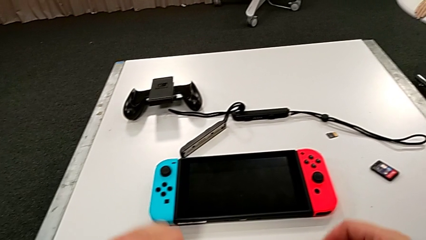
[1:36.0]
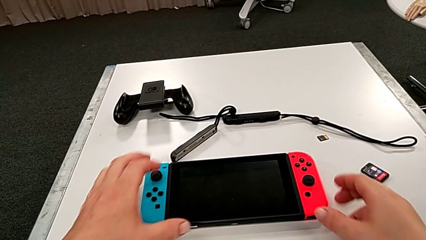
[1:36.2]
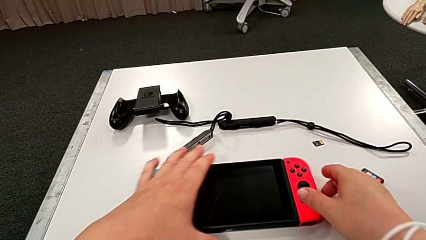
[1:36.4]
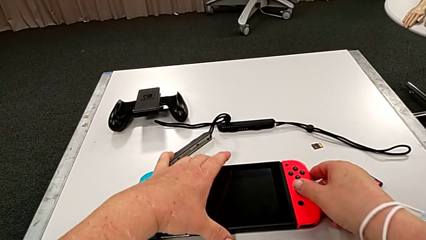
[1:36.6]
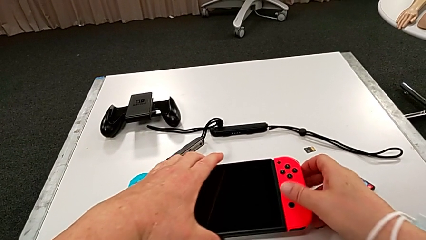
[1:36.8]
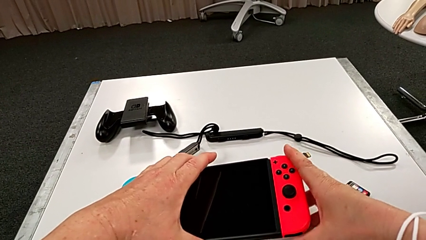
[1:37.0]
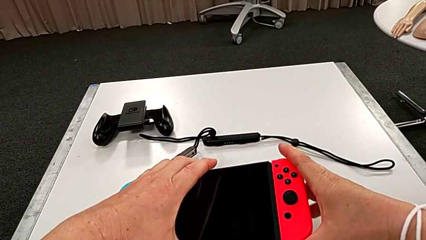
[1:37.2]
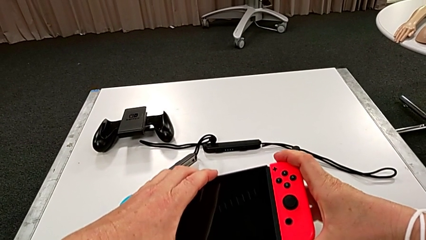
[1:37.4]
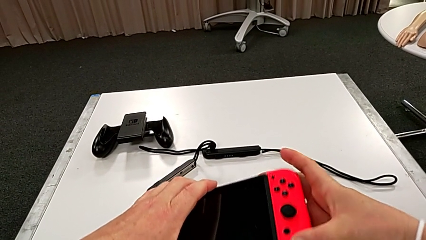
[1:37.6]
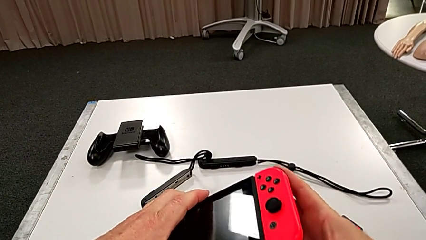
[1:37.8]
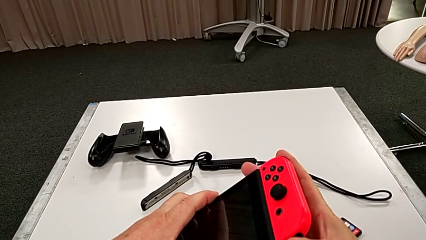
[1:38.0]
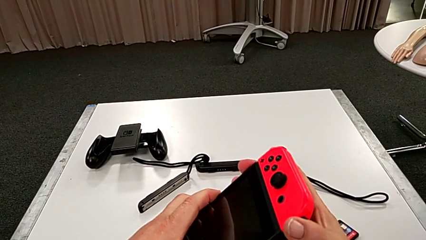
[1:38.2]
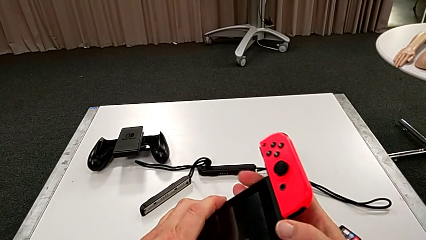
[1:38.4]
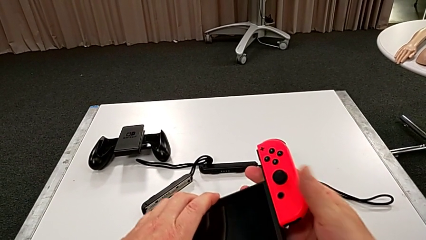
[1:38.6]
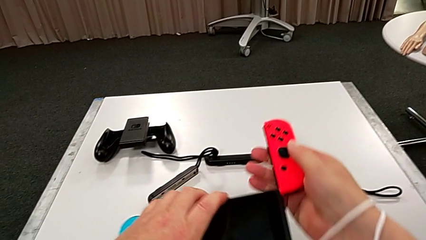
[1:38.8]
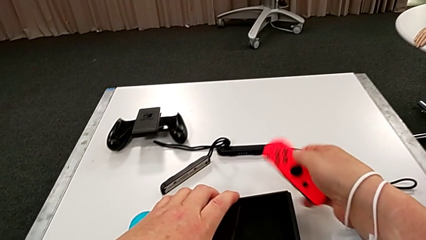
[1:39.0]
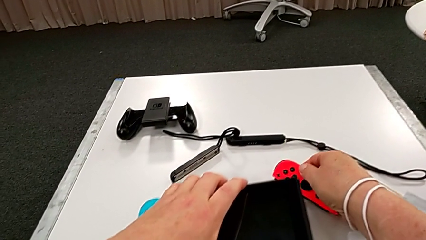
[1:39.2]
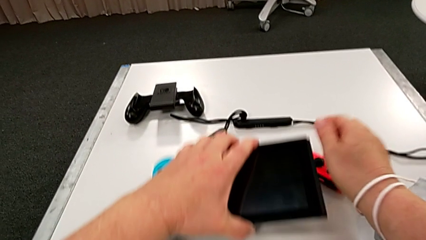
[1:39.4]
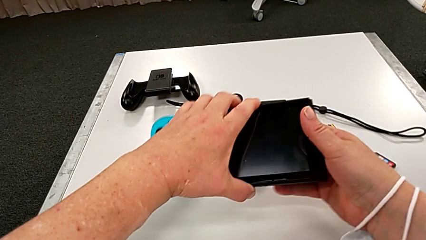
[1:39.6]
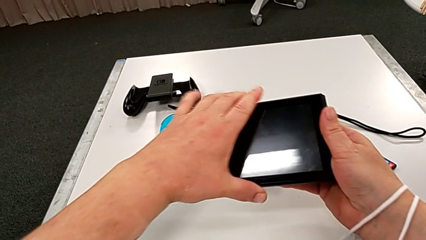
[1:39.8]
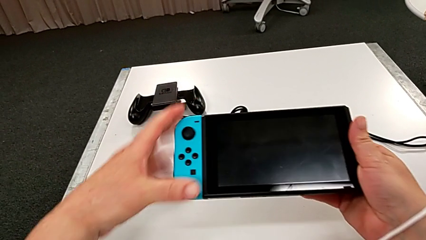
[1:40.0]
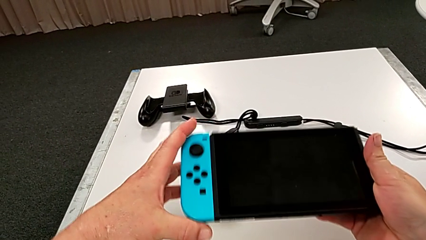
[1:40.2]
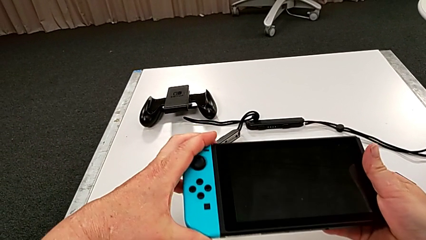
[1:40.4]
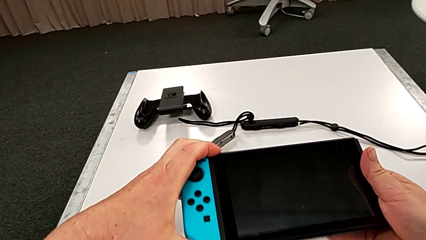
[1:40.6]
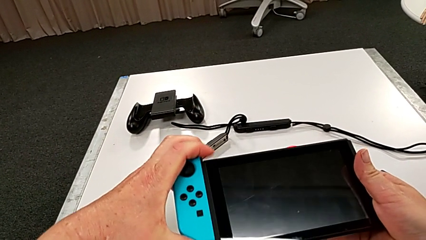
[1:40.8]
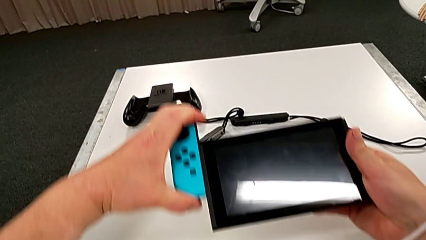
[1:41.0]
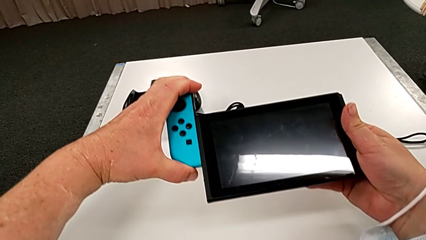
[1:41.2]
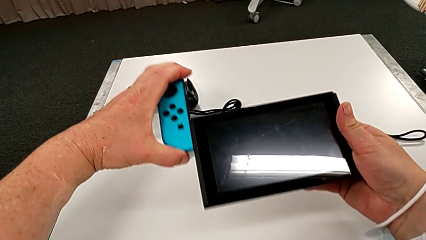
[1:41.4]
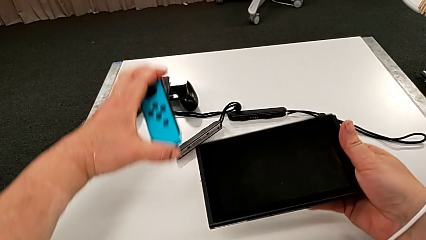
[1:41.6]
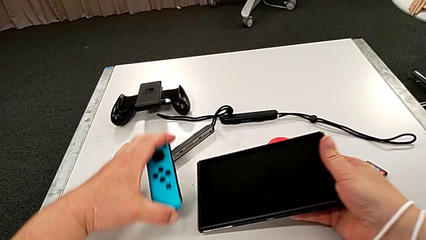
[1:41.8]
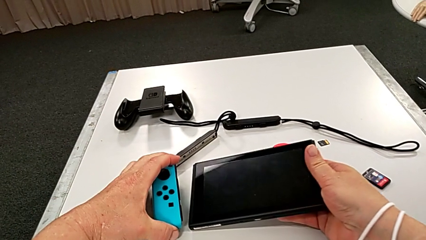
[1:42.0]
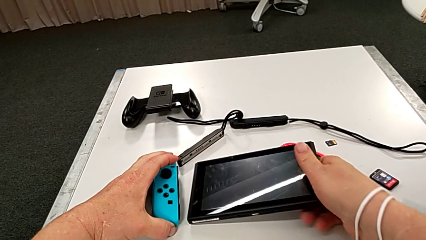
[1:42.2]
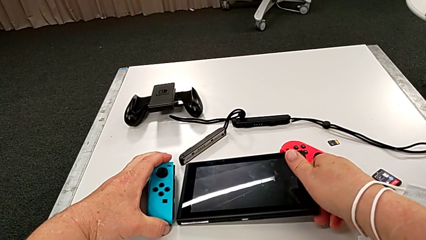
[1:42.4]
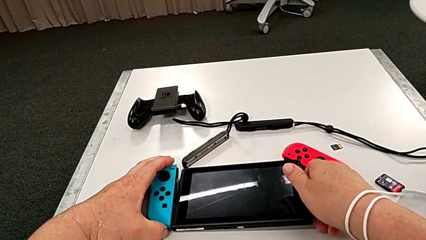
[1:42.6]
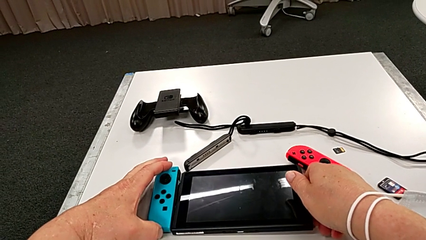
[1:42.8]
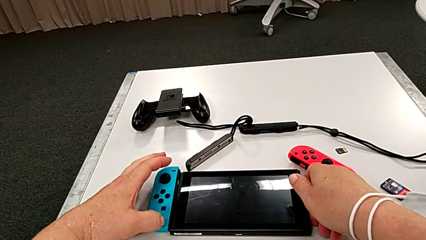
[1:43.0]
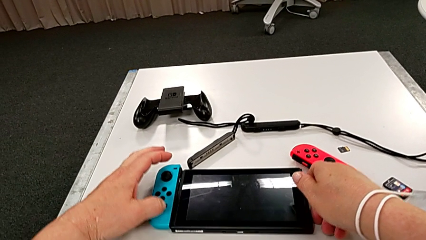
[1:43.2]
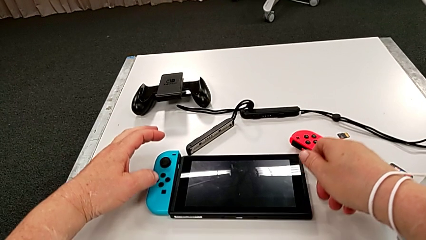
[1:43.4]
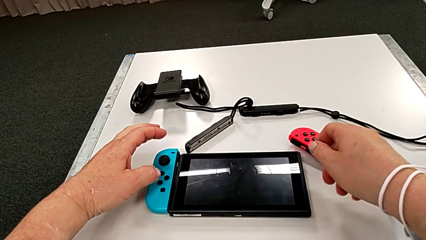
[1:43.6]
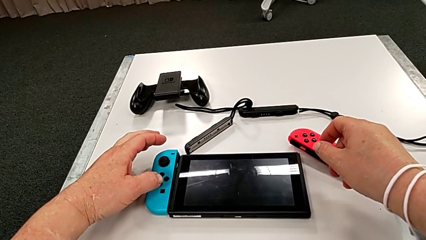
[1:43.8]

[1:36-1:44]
The camera wearer disassembles the controllers from the pad. They grab the Nintendo Switch, withdraw the red Joy-Con controller and withdraw the blue Joy-Con controller.

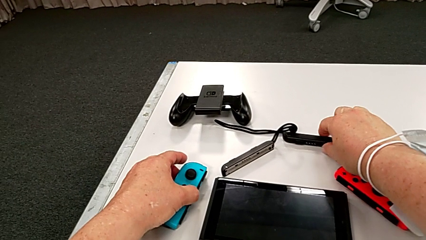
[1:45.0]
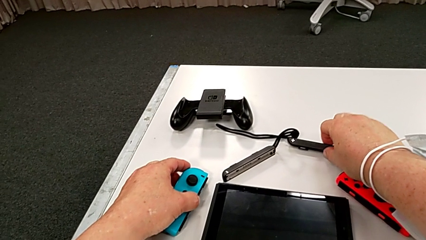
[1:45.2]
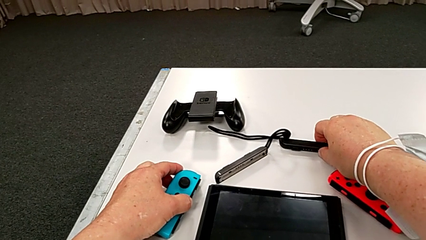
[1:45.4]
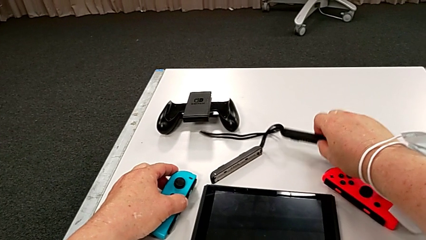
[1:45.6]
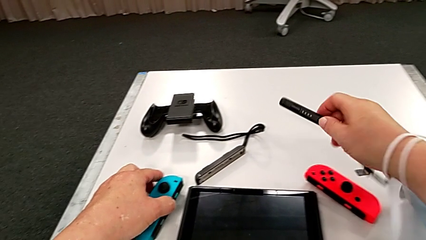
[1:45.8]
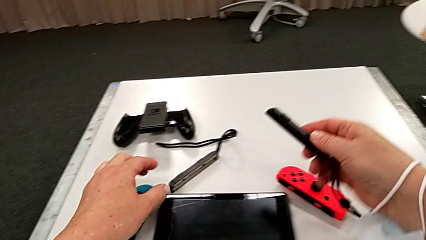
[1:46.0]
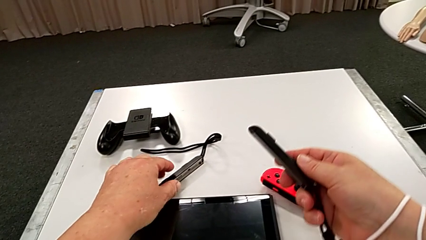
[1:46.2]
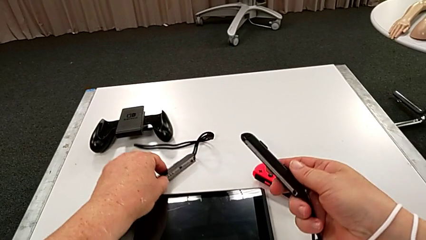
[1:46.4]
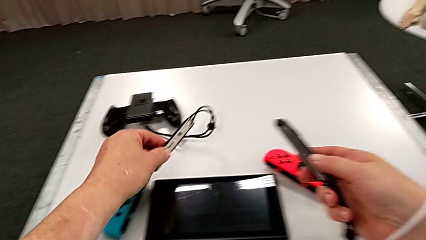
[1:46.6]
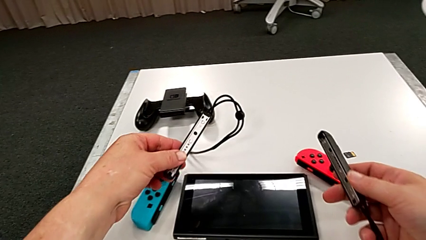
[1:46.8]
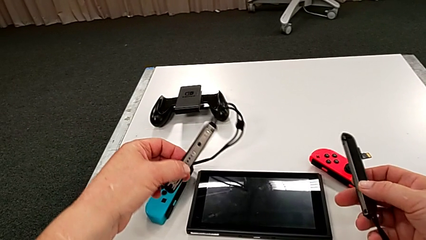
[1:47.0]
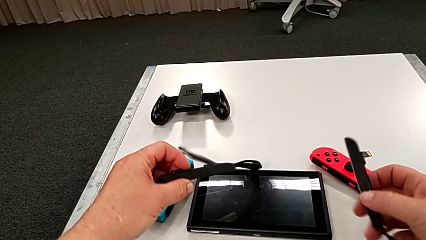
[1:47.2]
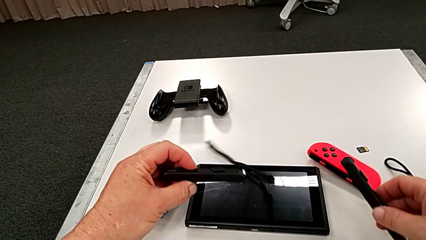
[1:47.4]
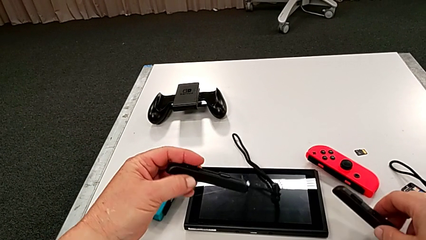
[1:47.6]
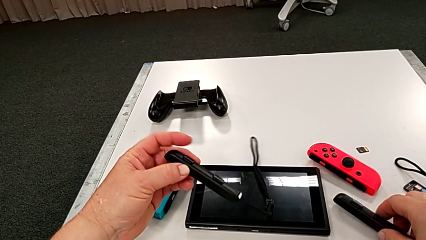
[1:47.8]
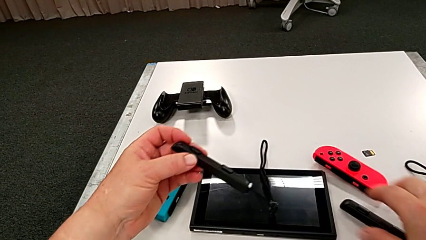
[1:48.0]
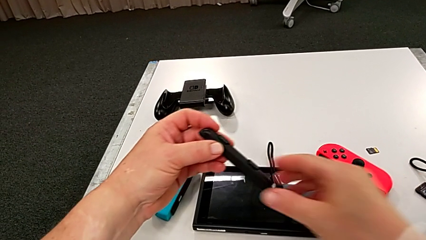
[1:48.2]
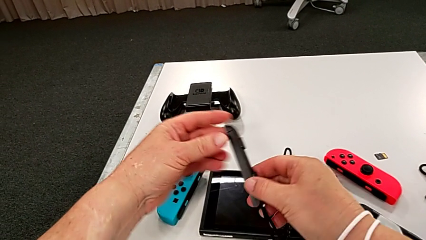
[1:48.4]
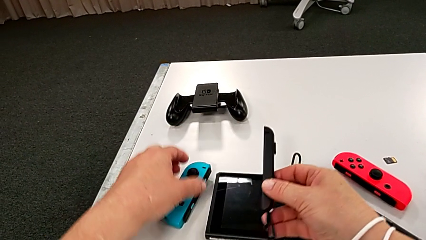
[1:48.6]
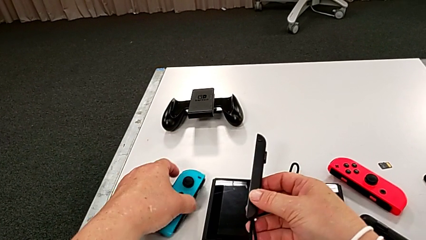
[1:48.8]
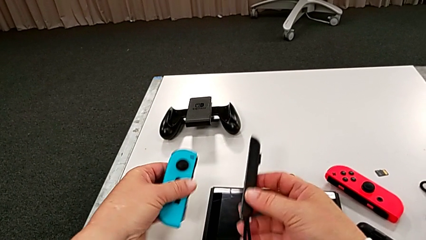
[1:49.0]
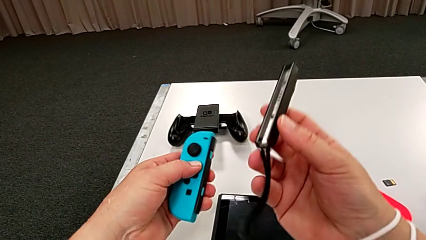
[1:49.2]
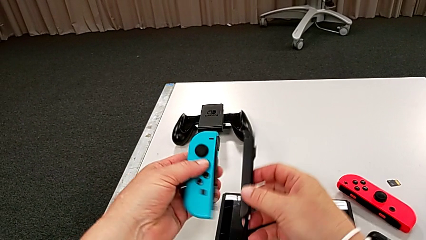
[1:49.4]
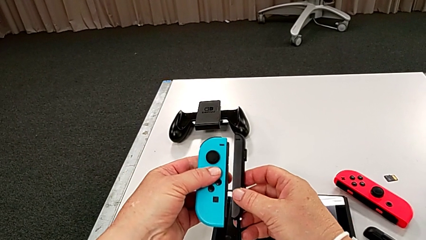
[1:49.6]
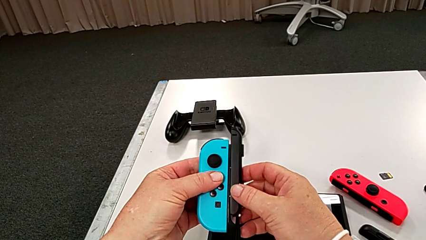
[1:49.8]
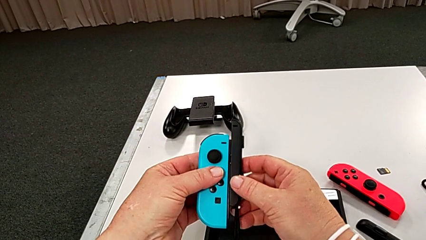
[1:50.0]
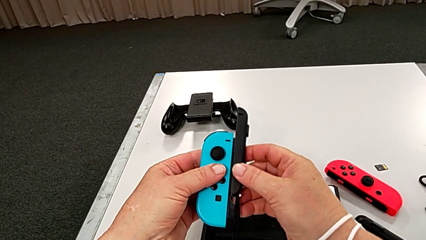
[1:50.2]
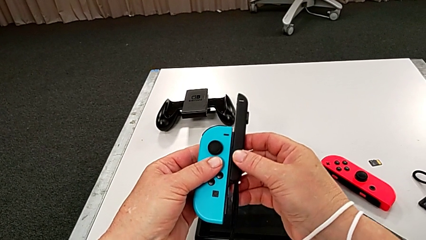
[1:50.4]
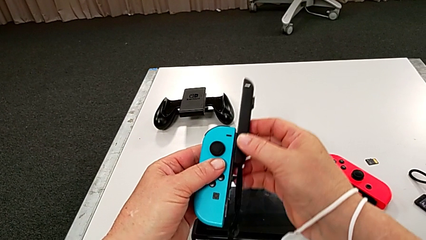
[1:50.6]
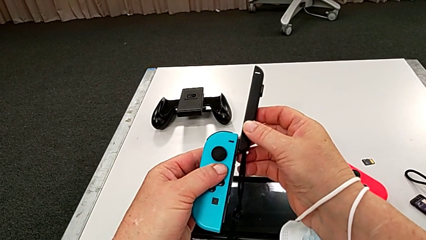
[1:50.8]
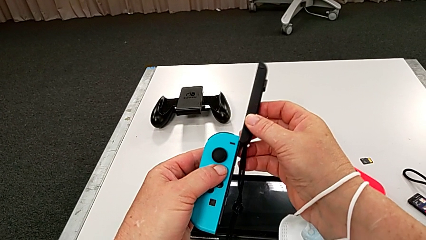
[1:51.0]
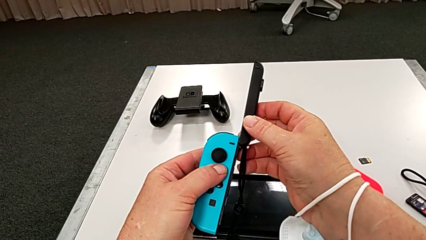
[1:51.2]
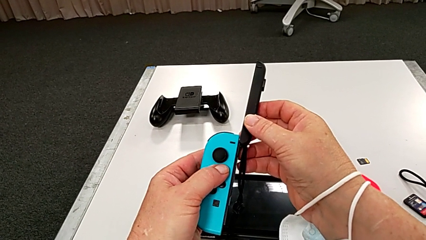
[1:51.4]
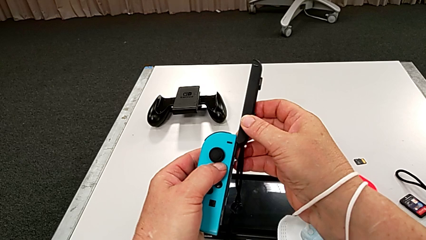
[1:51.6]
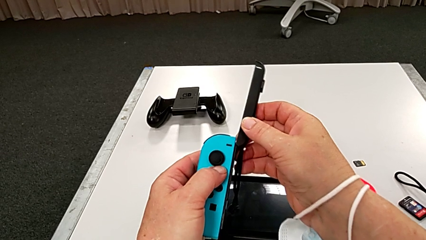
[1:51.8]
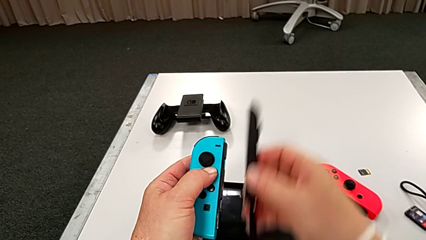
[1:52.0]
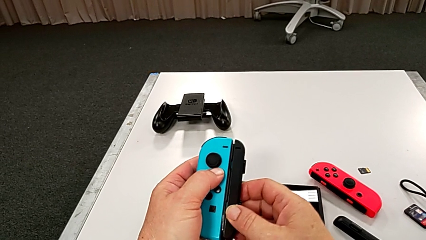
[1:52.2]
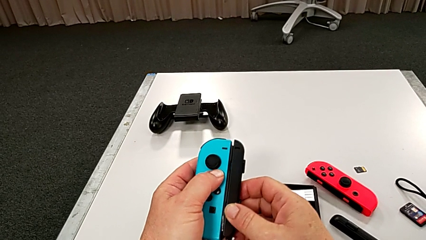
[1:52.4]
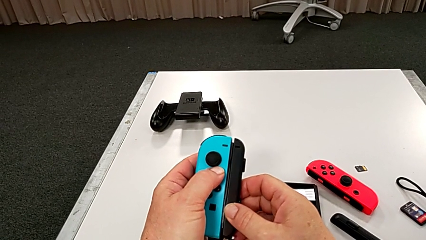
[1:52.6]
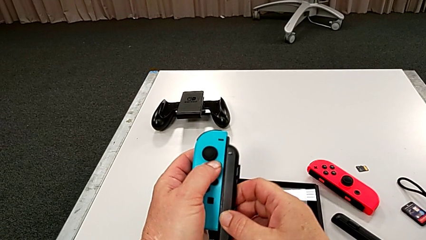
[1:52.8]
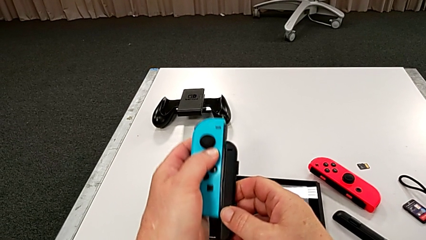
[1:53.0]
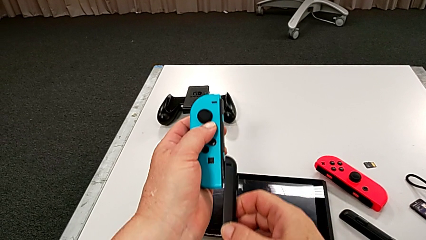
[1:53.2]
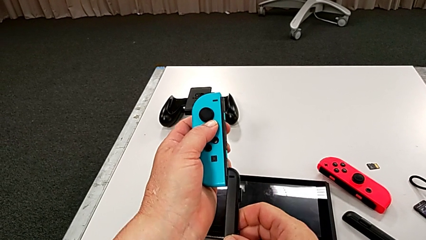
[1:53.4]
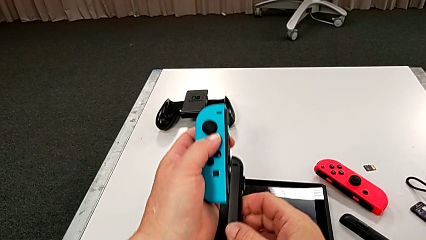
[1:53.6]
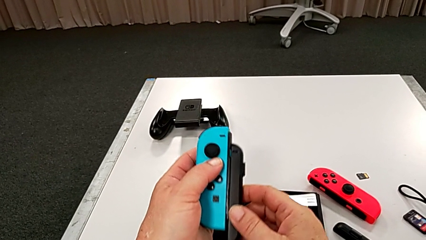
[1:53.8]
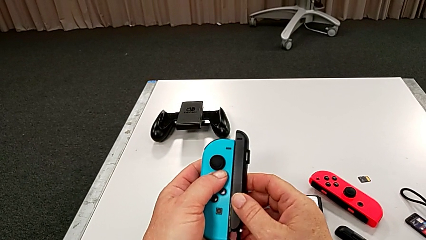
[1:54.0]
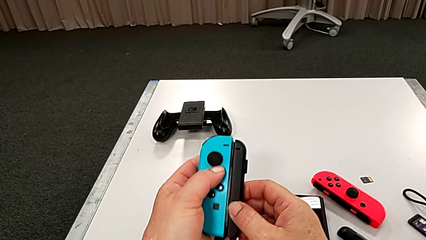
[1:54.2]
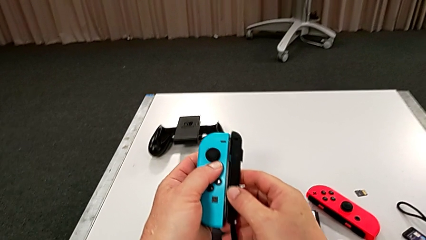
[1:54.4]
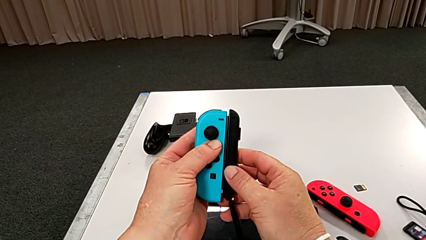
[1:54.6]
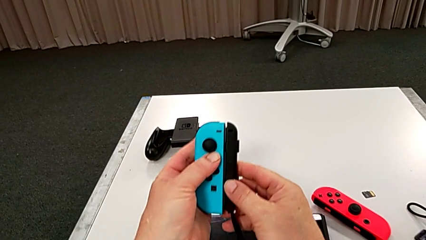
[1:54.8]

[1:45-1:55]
The camera wearer is putting the controllers onto the Joy-Con strap. They grab the Joy-Con strap and begin to insert the blue Joy-Con controller.
